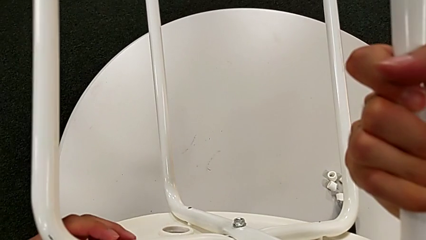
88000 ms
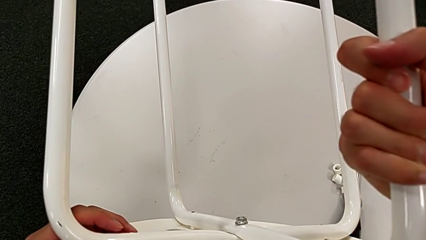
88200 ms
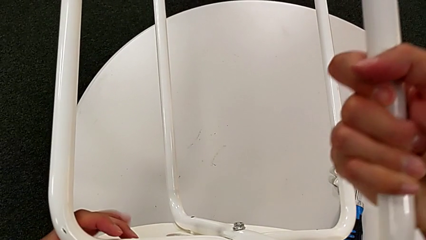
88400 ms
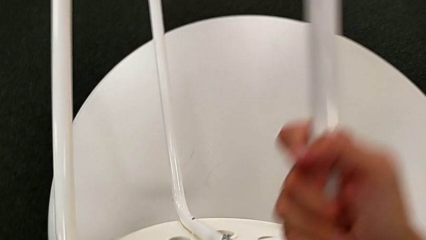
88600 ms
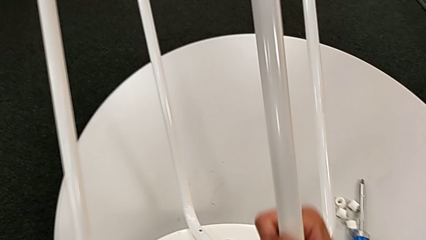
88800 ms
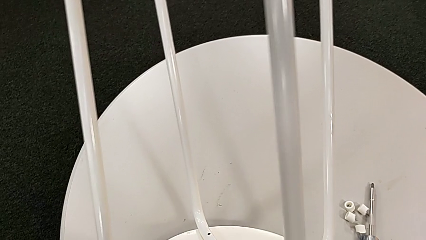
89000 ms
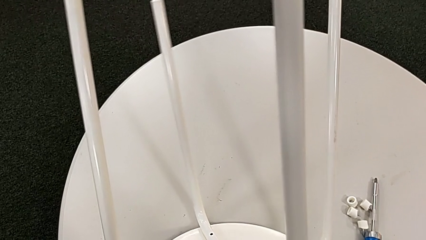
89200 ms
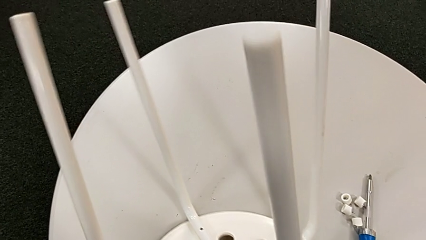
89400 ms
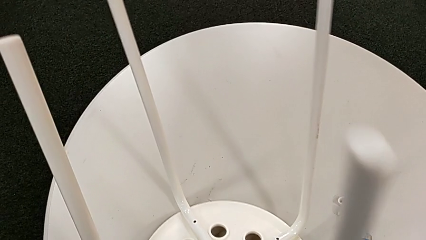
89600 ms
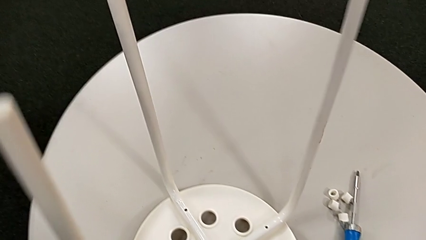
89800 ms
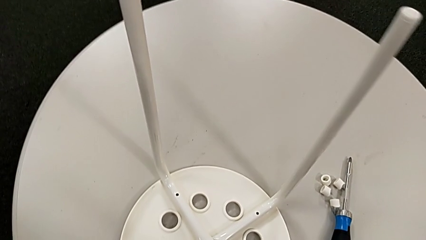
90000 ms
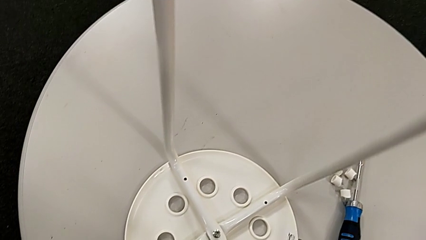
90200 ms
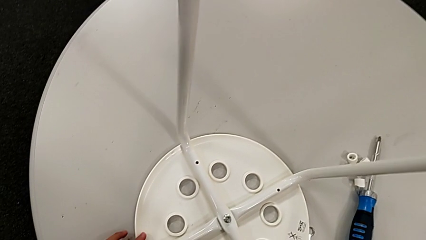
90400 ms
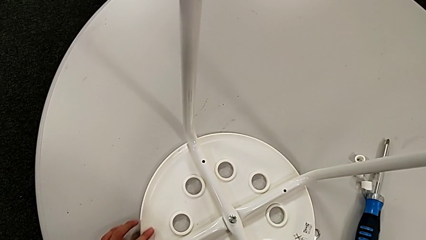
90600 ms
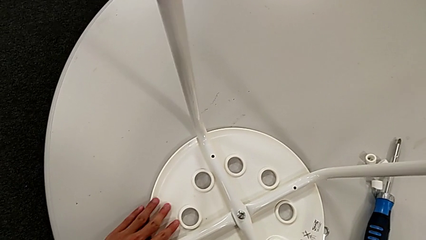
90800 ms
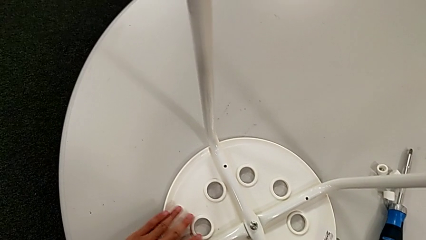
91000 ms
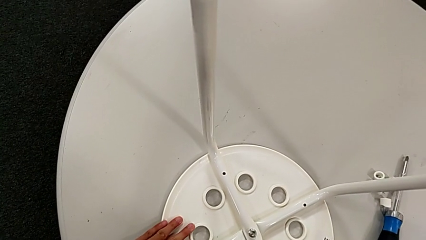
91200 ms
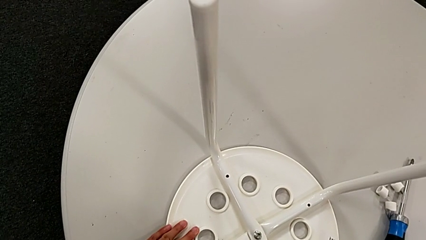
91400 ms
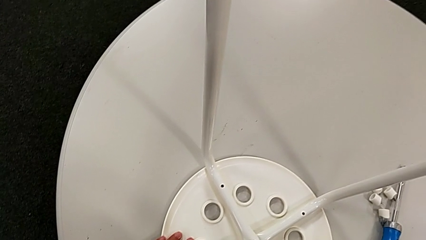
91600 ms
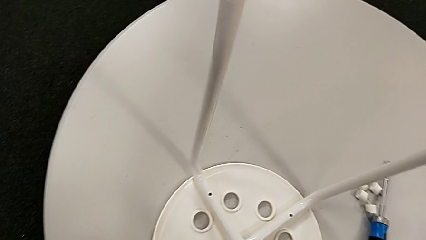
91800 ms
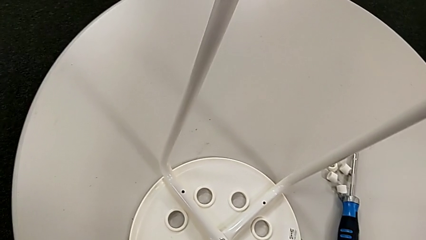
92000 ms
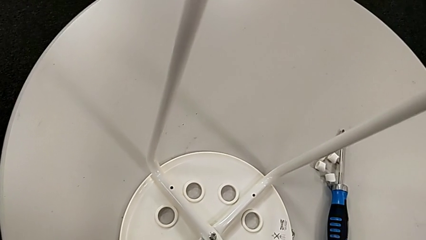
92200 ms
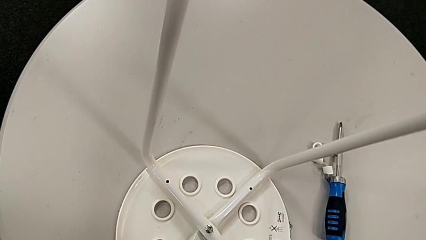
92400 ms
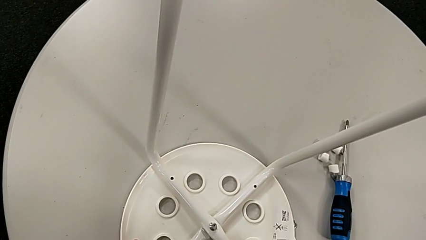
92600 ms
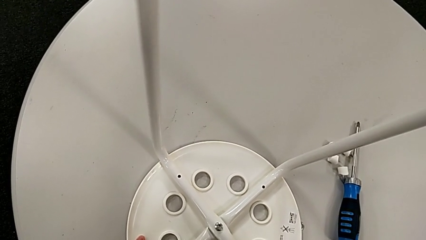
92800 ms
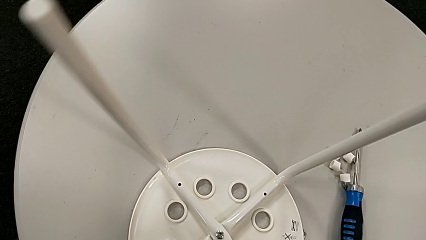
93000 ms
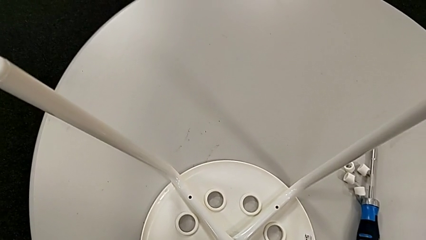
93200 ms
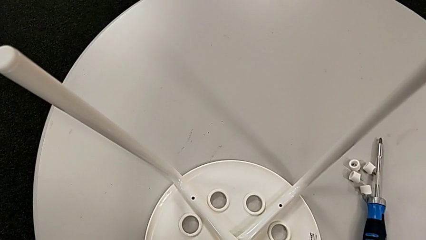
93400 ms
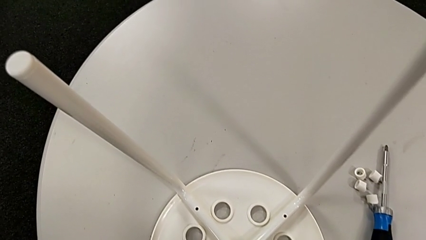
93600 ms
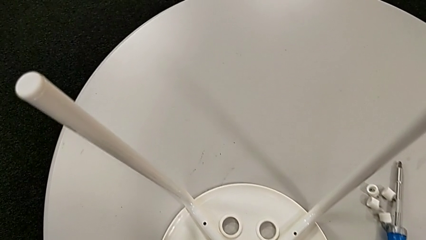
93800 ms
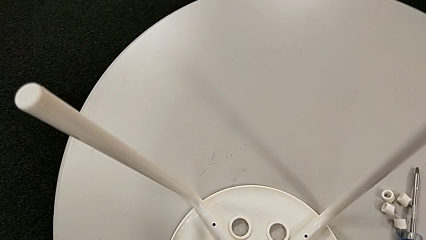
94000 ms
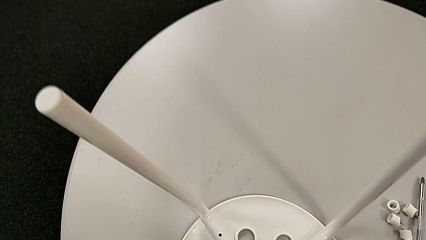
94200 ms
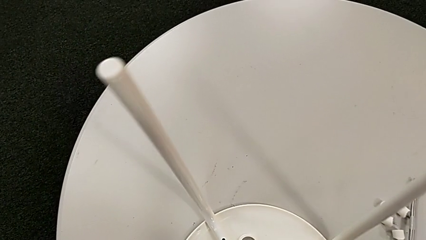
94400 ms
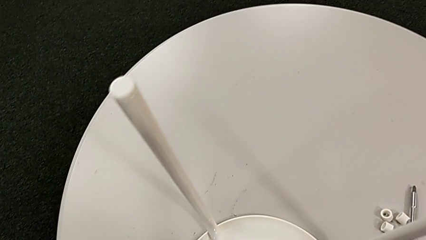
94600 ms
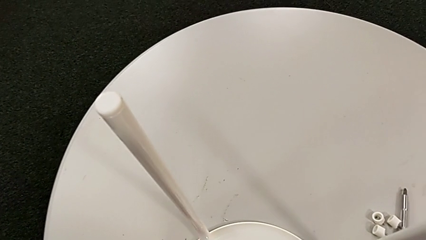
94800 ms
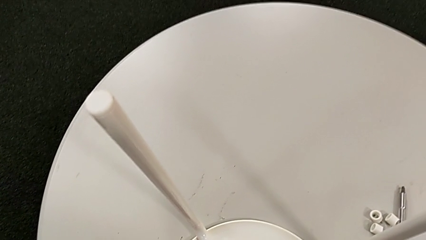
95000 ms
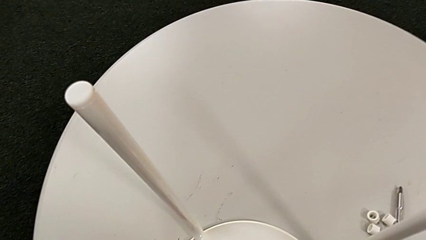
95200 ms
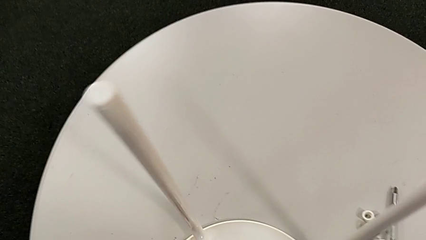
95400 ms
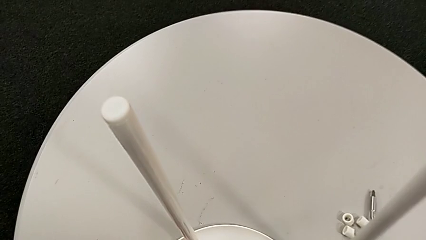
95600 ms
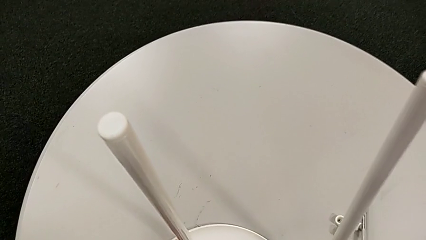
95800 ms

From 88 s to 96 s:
The camera wearer is disassembling the seat. They place the stool and withdraw the white leg.

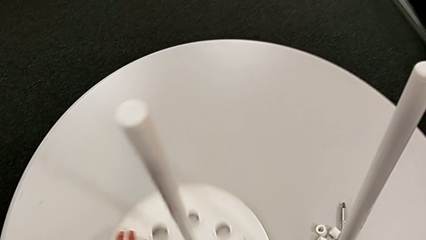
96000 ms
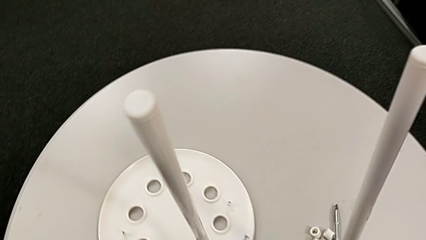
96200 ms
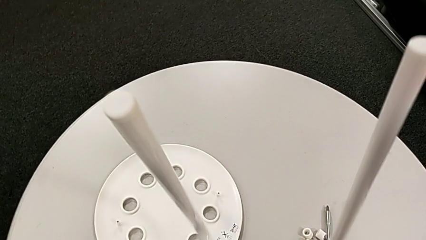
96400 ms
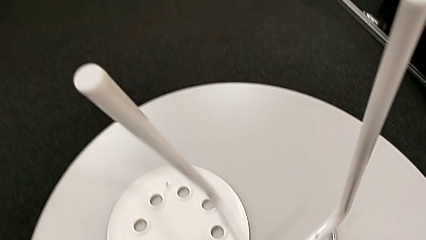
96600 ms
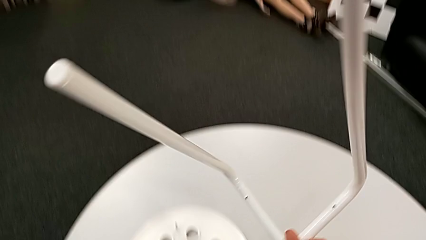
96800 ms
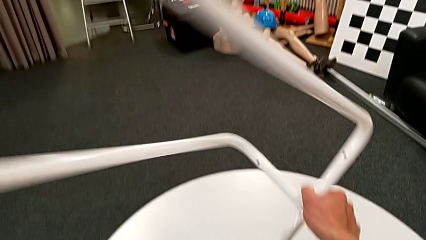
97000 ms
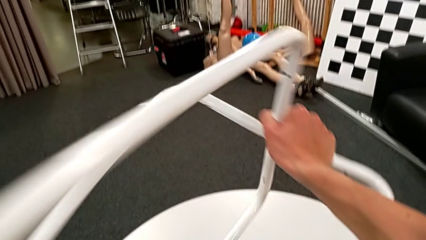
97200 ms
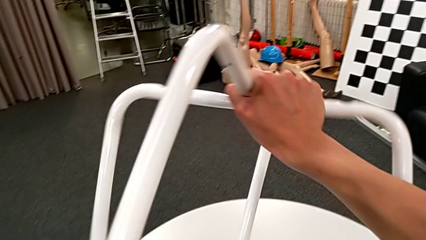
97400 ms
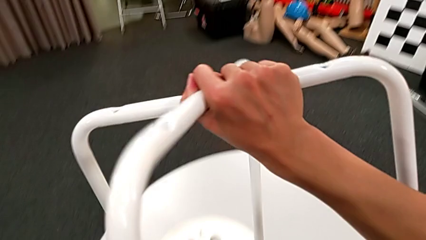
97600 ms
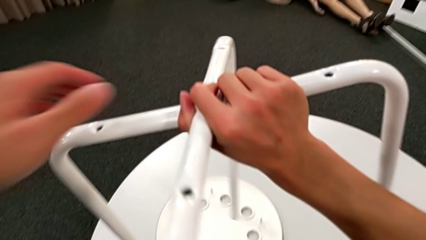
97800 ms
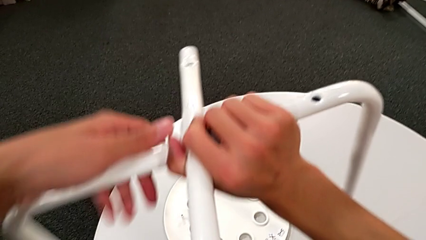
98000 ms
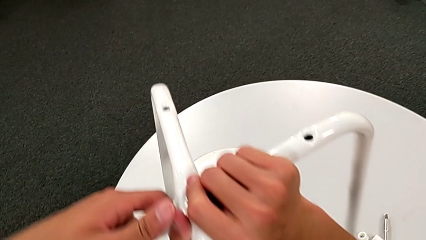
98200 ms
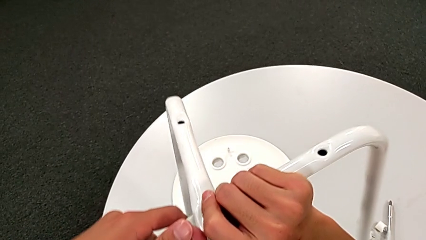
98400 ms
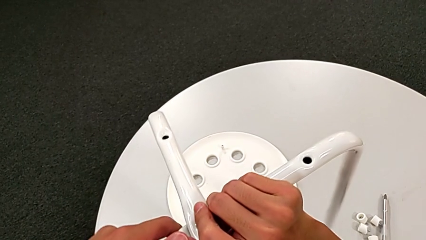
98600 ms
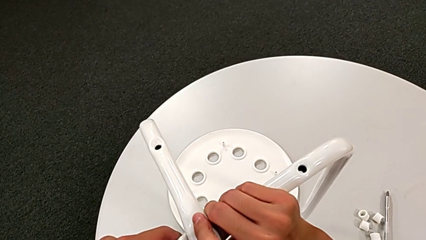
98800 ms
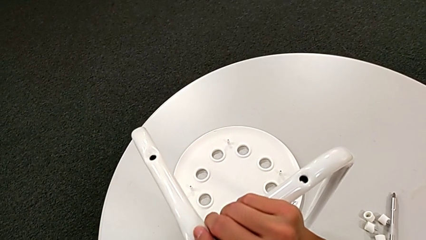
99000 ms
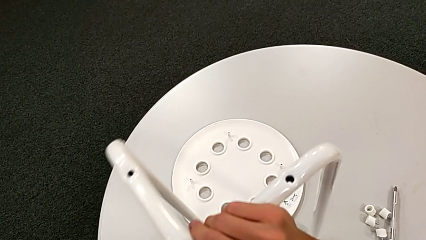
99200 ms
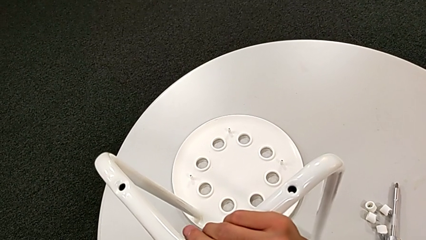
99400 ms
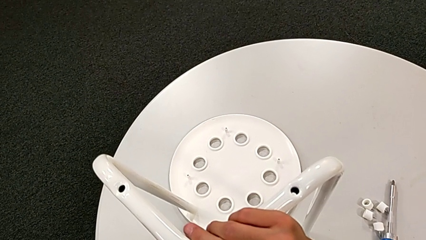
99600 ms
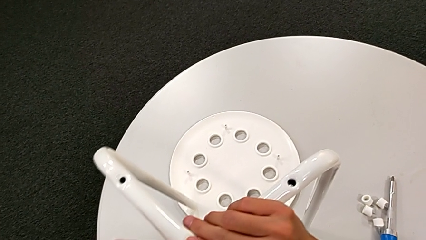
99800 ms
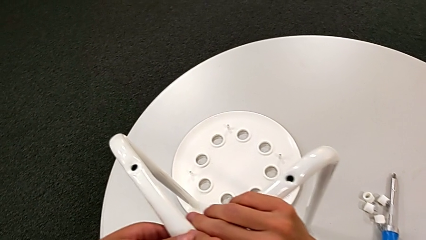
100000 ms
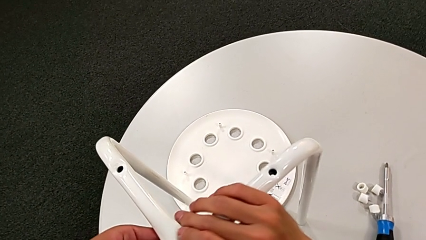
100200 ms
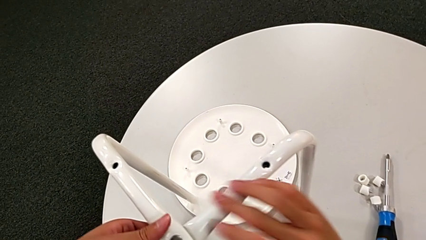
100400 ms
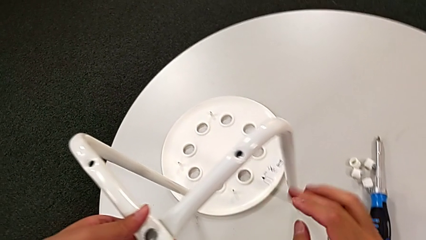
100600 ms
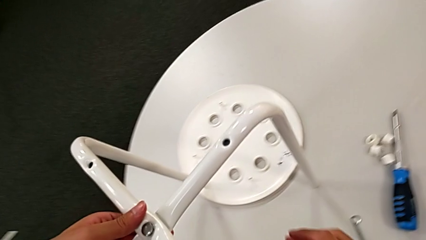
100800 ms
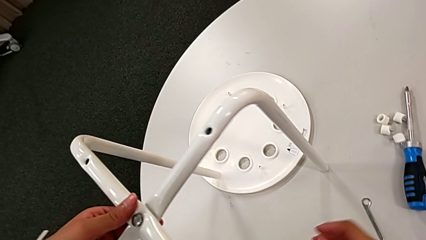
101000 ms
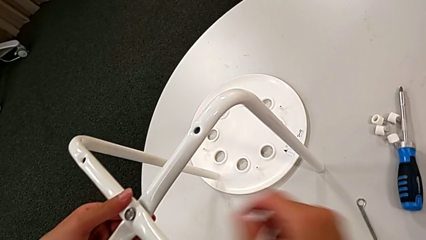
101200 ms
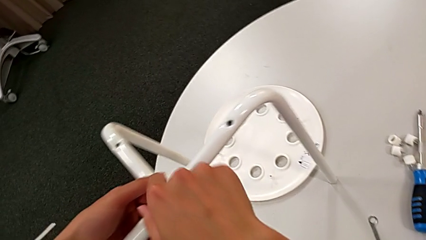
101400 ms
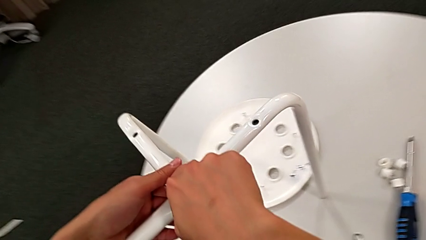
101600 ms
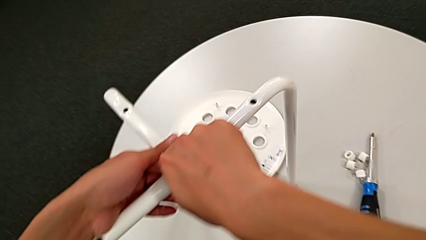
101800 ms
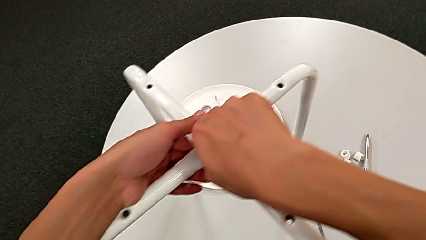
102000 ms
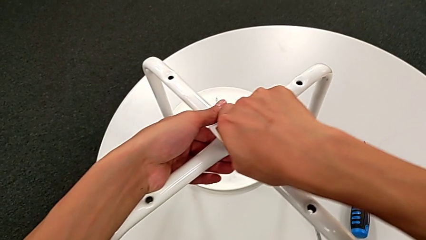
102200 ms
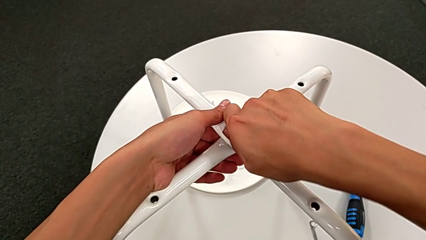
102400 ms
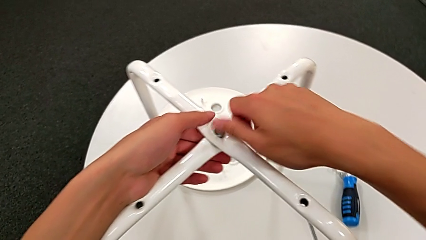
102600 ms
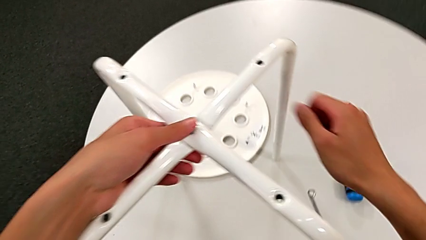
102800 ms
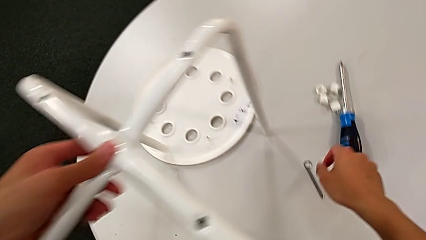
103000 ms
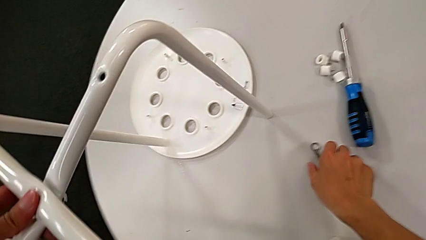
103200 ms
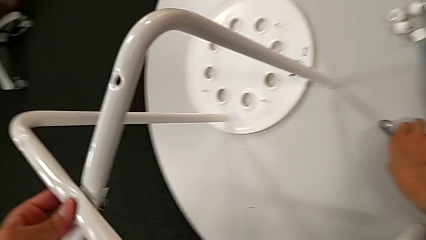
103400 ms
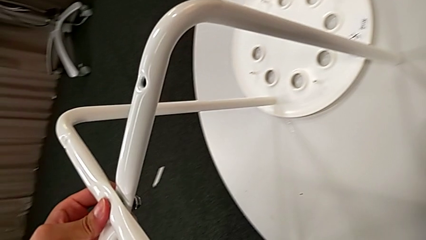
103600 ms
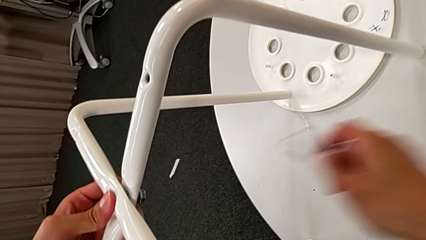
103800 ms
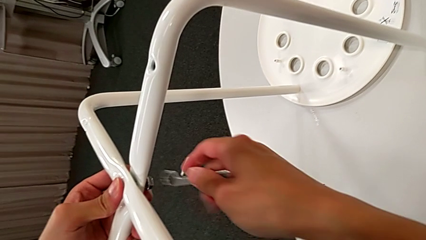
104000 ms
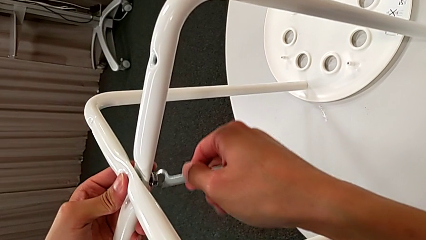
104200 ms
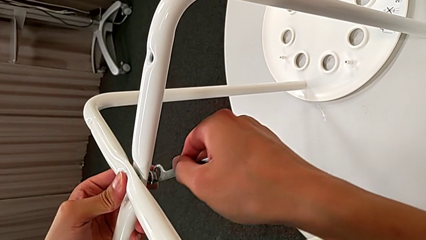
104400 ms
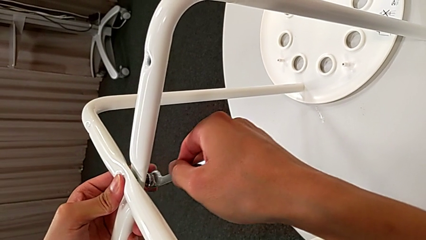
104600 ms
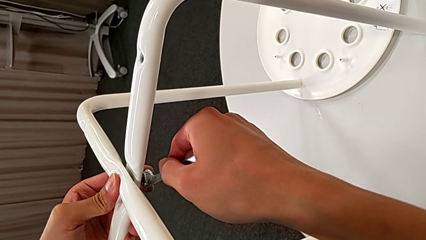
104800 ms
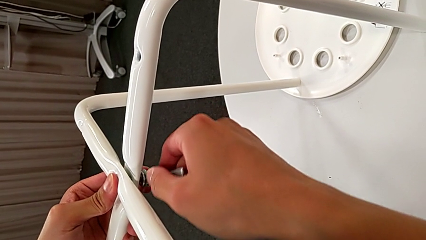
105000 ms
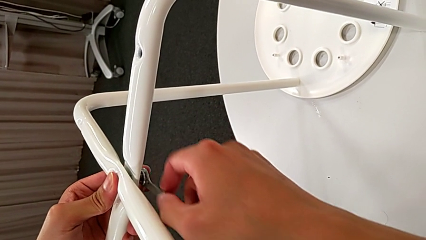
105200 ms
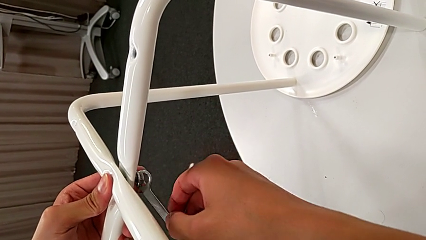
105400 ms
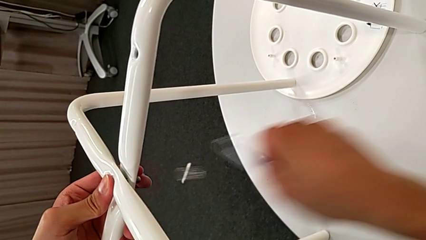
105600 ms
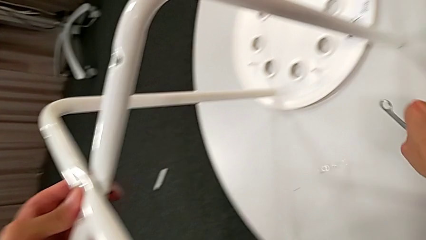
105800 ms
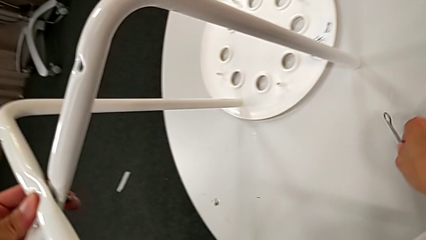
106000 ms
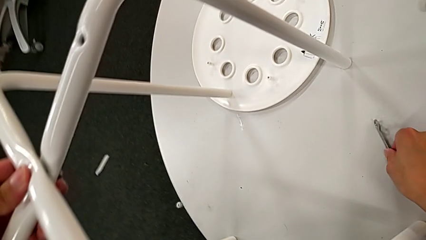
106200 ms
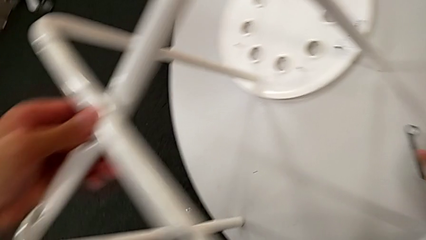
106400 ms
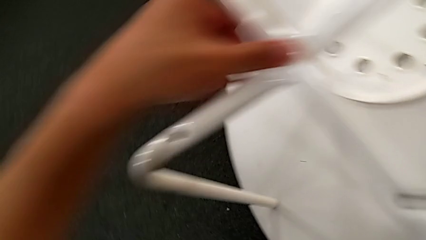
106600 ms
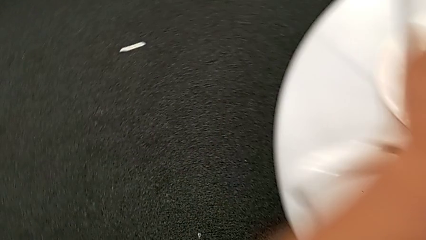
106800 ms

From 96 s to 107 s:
The camera wearer is disassembling the leg of the marius. They disassemble the seat, rotate the leg, place it, approach the middle bolt, unscrew it, grab the hexagonal wrench, insert it, unscrew the middle hex nut, wrongly drop it and place the hexagonal wrench with the left hand.
